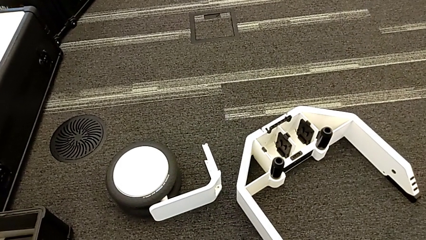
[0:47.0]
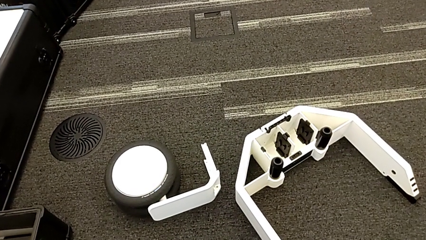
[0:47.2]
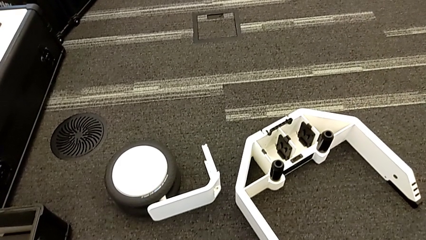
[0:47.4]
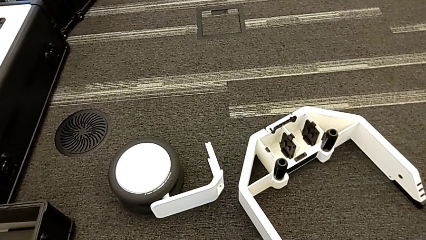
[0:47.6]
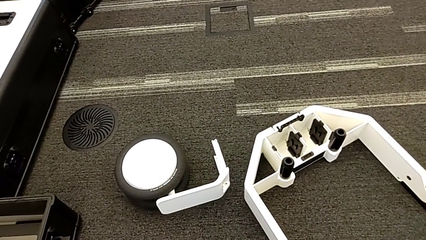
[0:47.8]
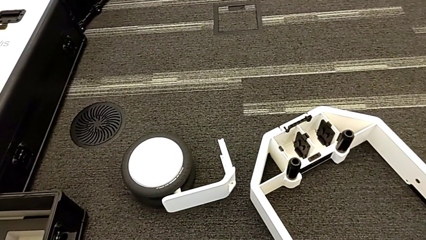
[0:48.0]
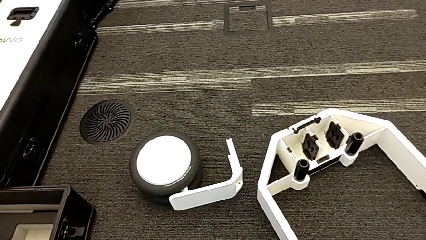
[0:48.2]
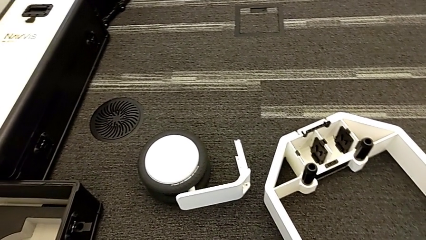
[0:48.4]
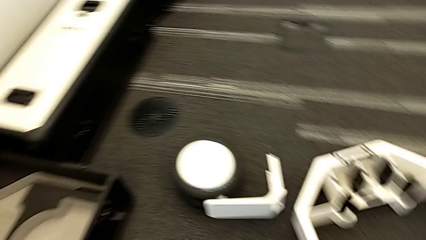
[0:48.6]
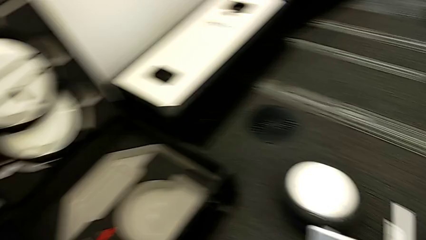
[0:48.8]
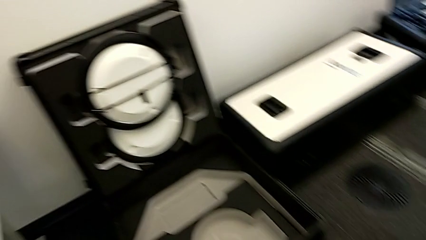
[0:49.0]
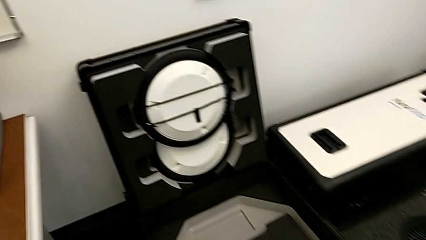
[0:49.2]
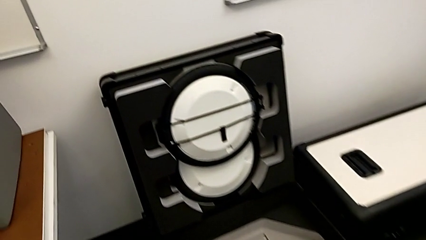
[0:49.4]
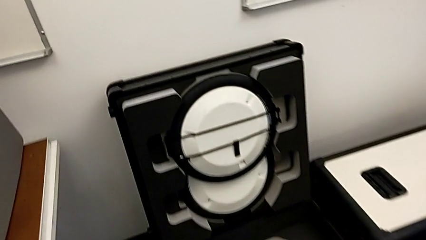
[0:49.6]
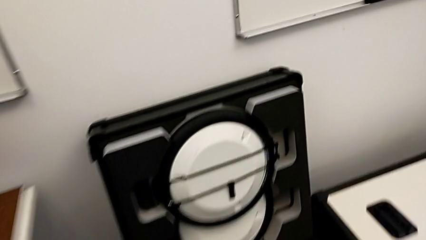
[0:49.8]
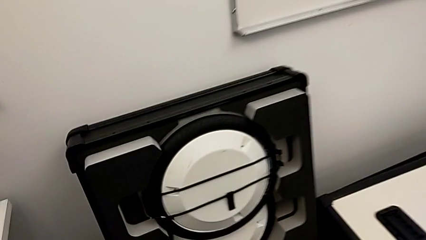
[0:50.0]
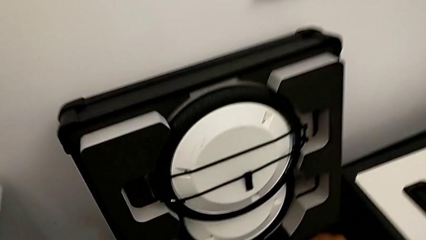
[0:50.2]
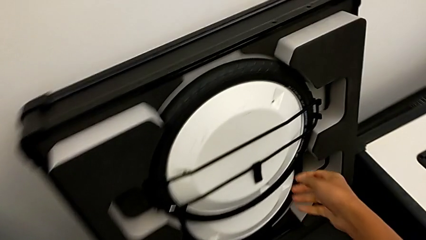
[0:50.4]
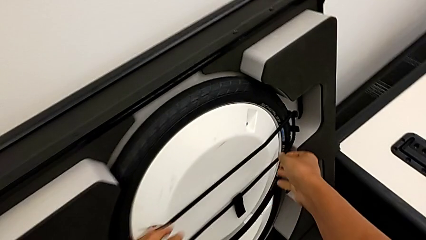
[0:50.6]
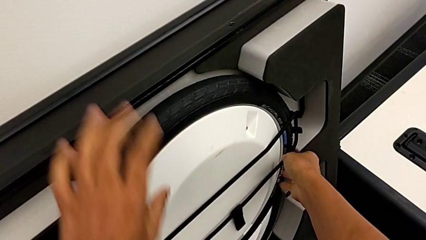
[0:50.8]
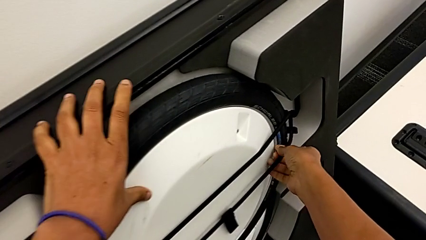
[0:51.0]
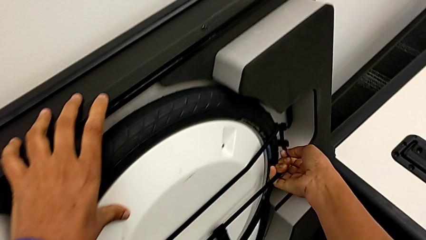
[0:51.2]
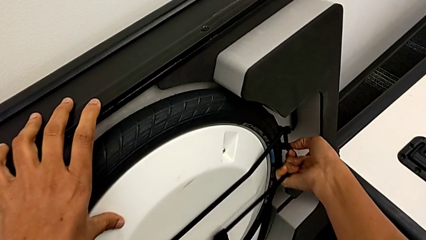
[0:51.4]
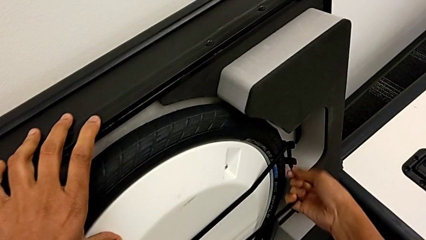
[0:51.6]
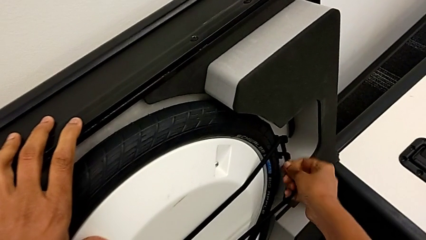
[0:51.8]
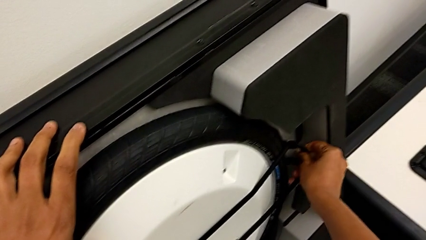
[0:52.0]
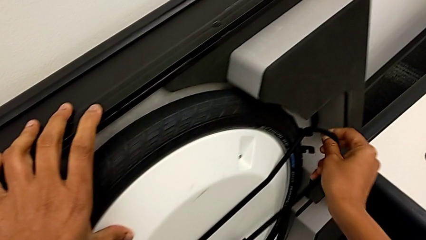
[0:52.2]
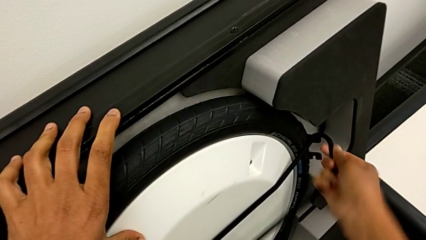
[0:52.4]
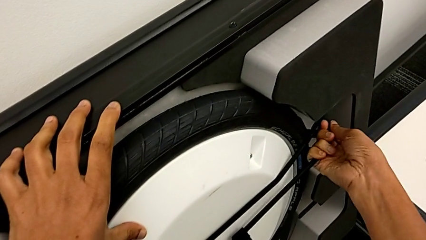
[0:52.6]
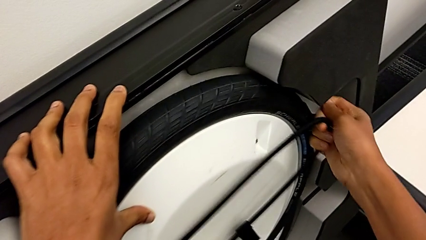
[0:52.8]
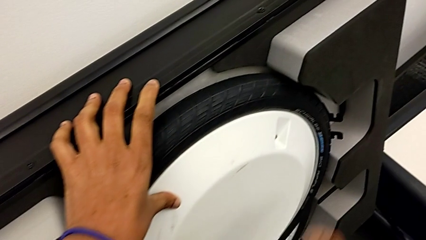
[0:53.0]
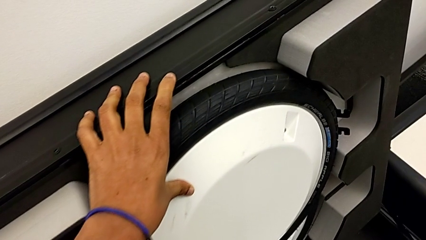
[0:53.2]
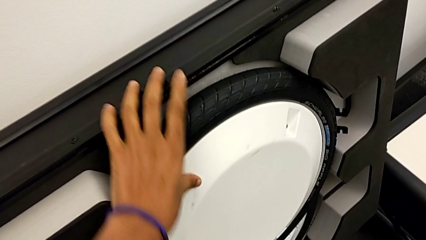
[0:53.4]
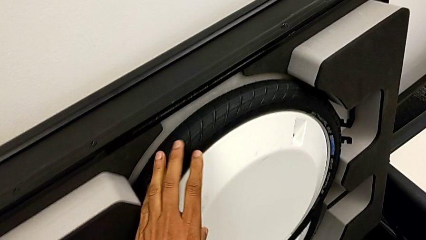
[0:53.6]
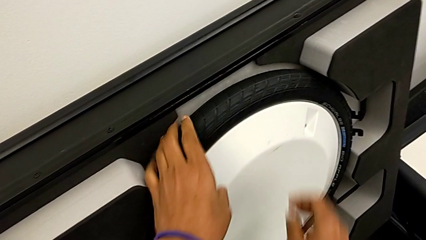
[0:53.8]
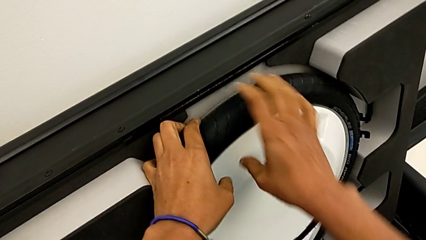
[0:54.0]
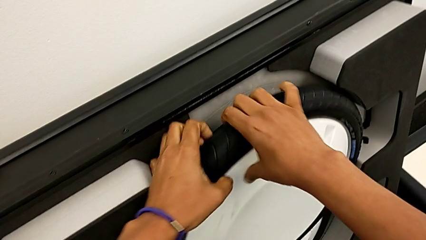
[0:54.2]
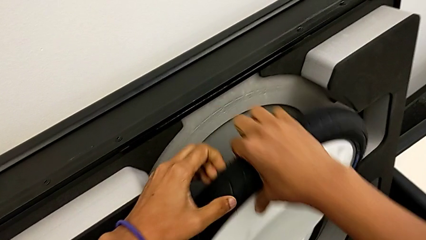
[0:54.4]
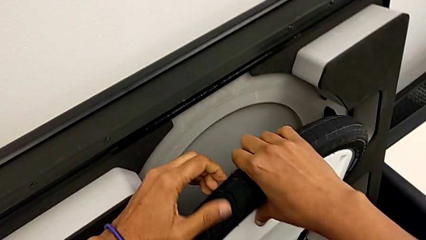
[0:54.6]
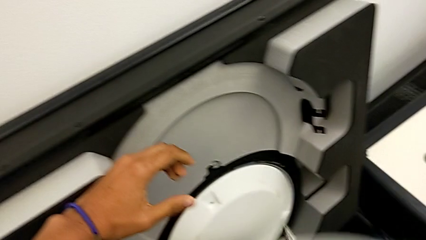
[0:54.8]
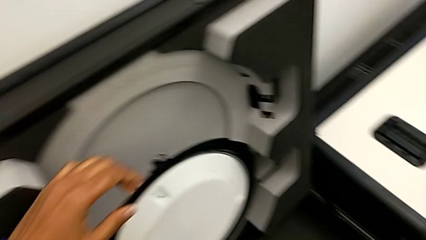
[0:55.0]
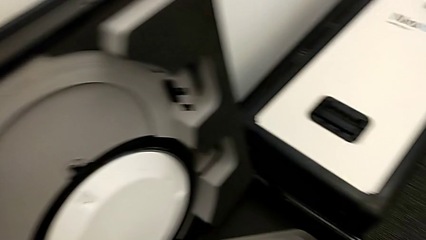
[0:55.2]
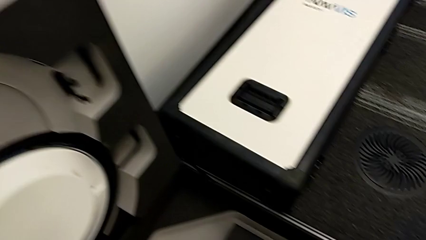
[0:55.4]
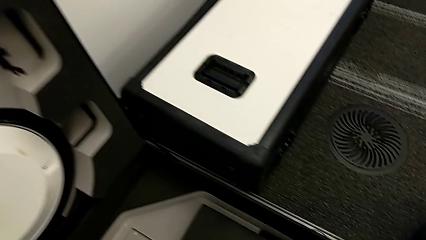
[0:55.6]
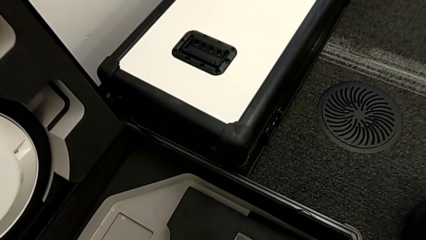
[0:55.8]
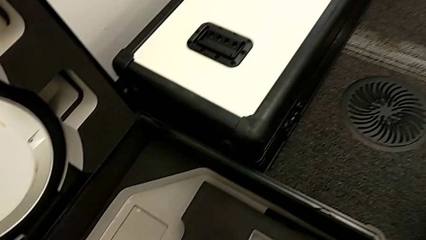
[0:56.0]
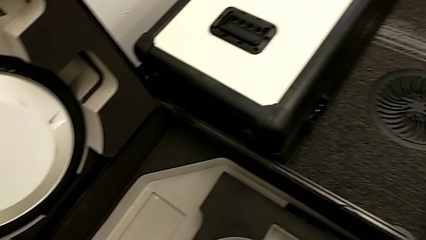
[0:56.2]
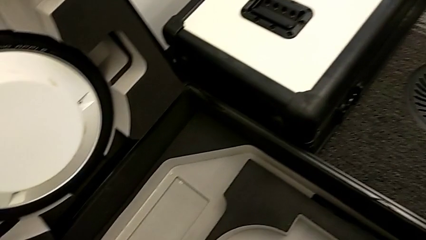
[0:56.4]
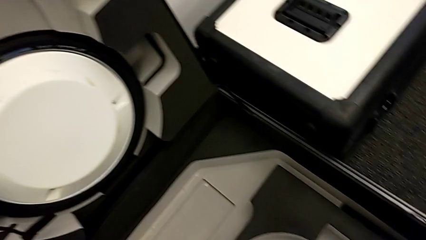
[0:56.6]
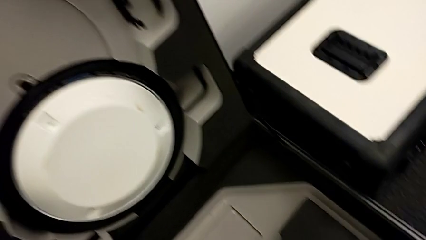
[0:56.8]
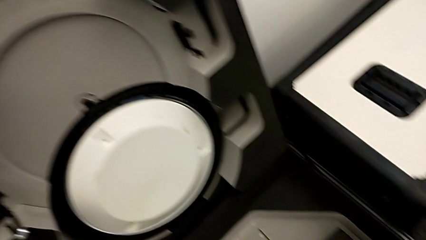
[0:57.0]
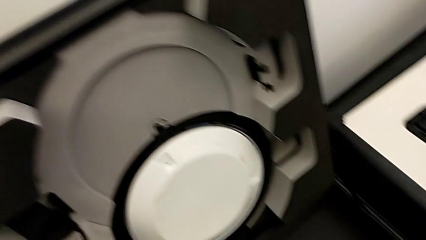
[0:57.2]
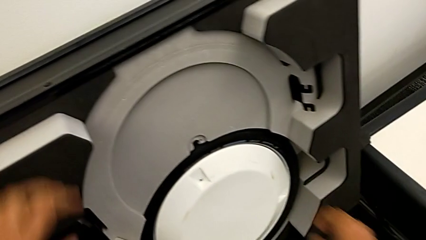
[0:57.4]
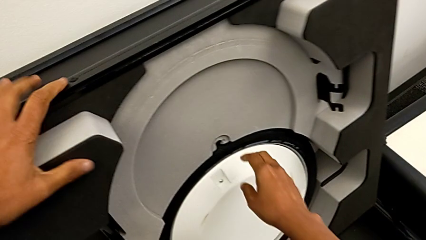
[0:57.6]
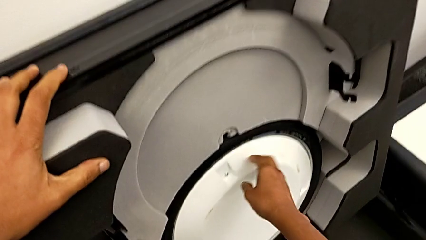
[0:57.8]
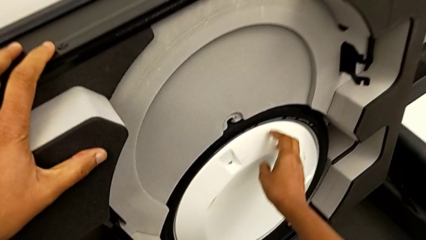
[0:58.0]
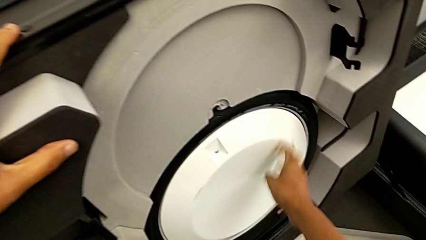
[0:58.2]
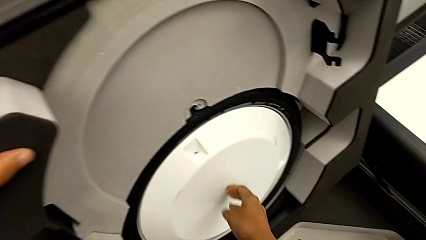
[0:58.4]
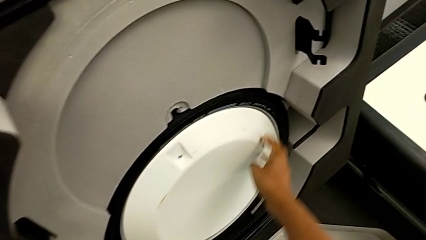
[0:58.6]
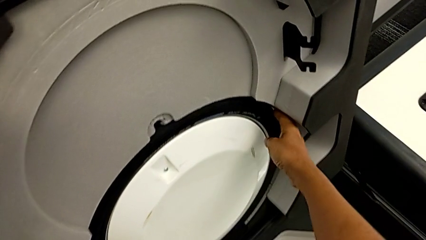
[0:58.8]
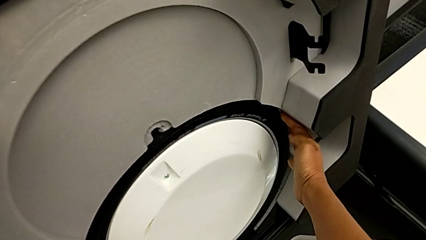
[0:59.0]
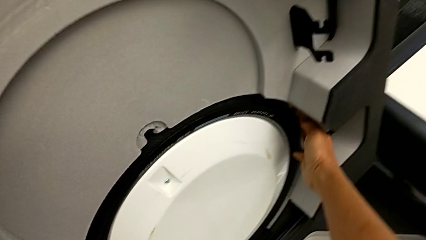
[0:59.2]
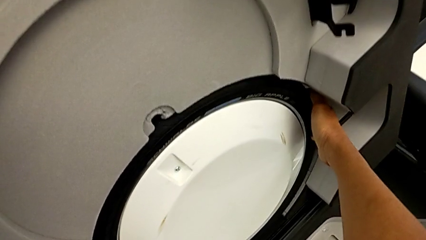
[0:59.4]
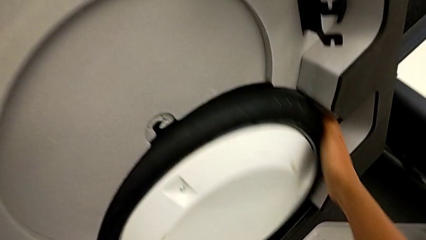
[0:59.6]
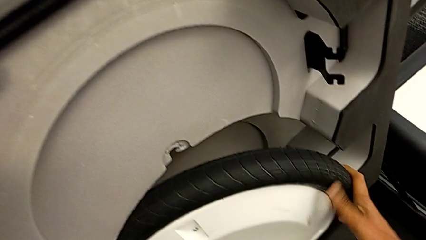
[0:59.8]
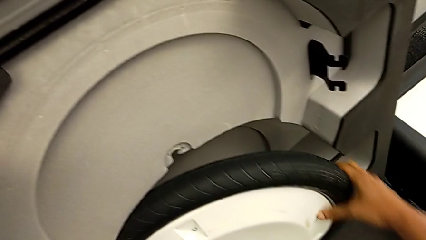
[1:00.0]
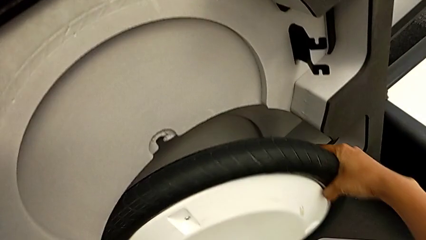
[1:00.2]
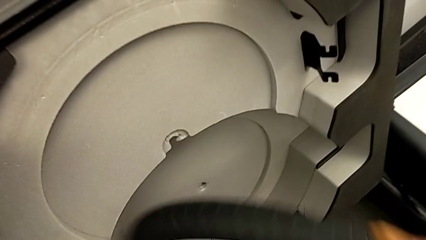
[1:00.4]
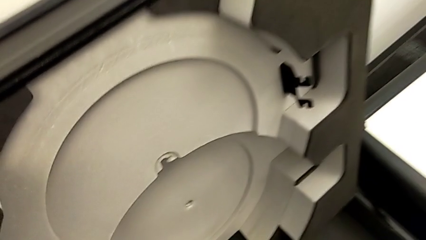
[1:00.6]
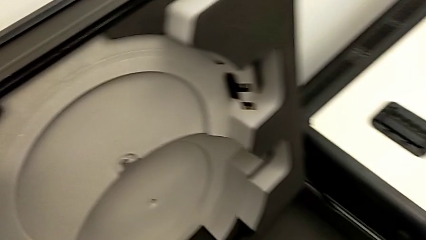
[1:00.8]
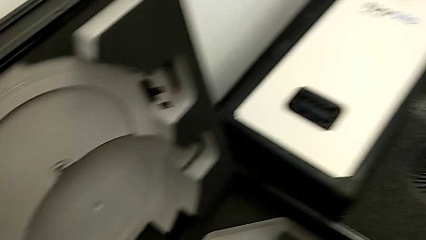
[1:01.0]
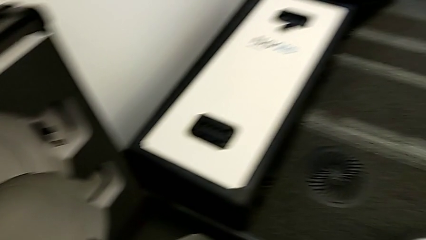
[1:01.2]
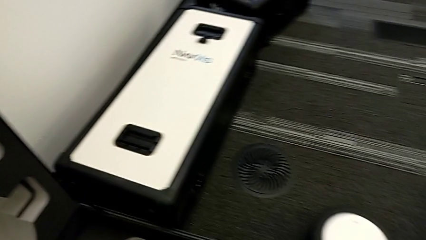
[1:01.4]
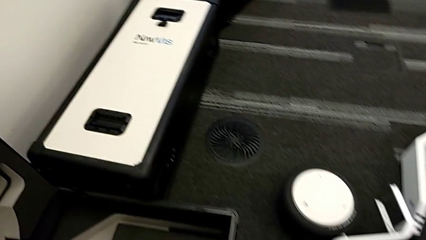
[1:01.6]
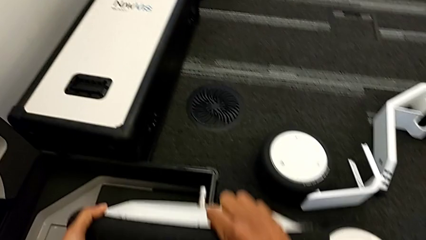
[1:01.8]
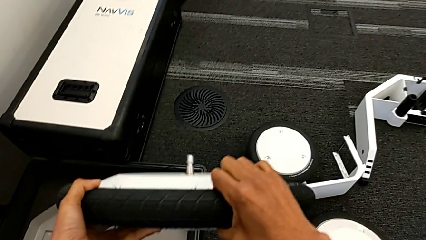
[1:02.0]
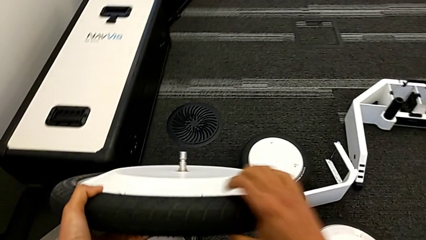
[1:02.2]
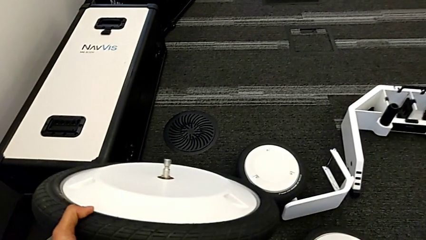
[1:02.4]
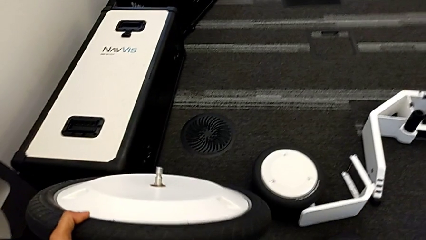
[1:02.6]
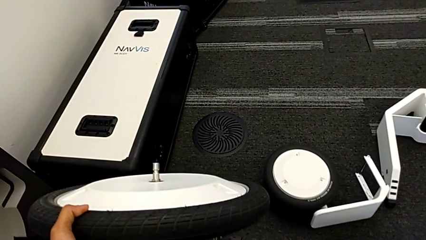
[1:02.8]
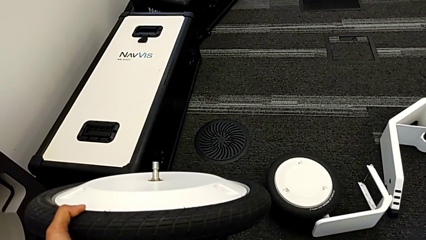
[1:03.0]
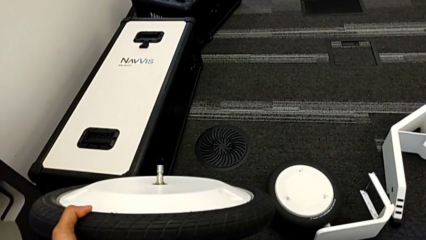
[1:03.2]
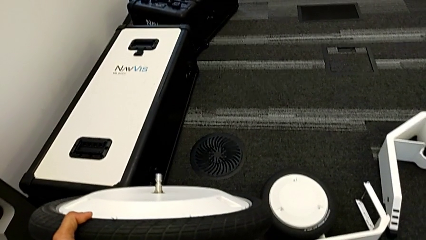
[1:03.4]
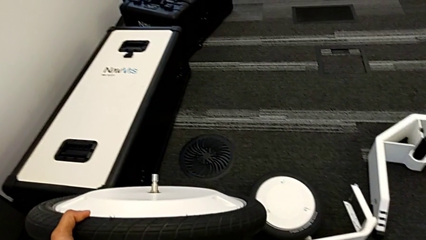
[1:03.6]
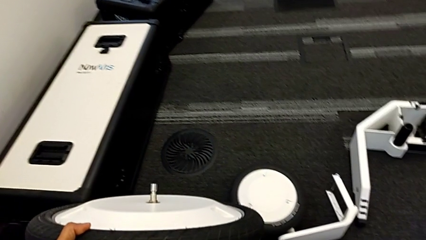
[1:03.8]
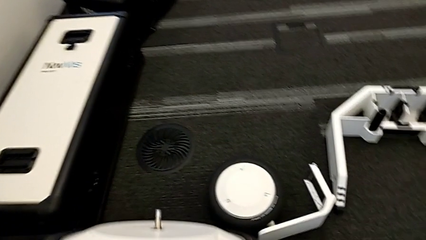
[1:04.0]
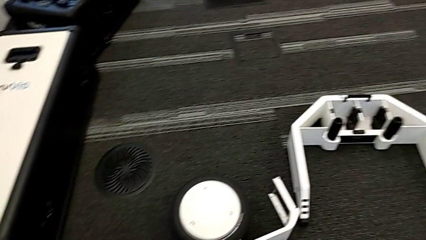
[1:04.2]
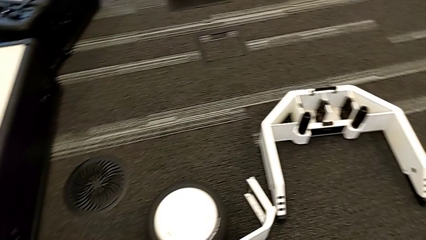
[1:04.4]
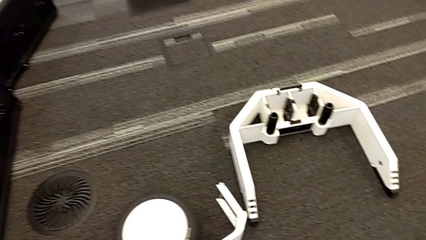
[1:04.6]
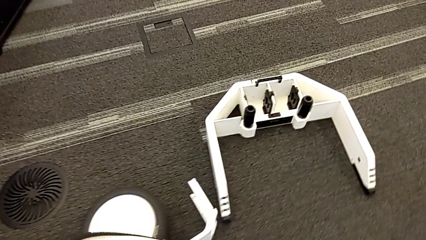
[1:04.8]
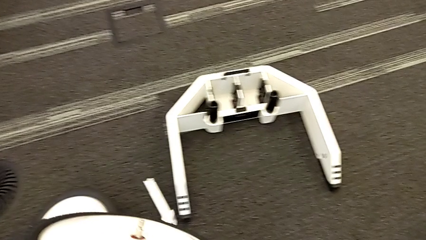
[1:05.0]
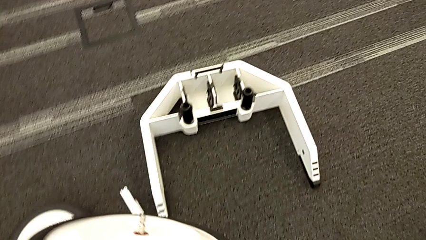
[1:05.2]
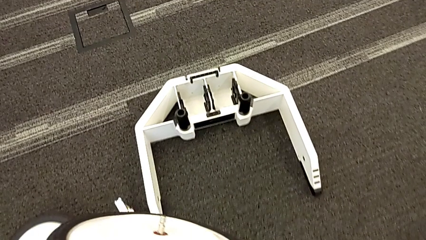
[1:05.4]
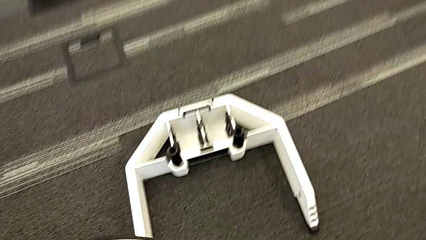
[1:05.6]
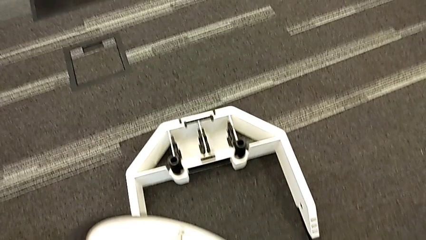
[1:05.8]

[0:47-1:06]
The camera wearer is removing the wheels from the box. They withdraw the strap, withdraw the second wheel and begin to withdraw the third wheel.
